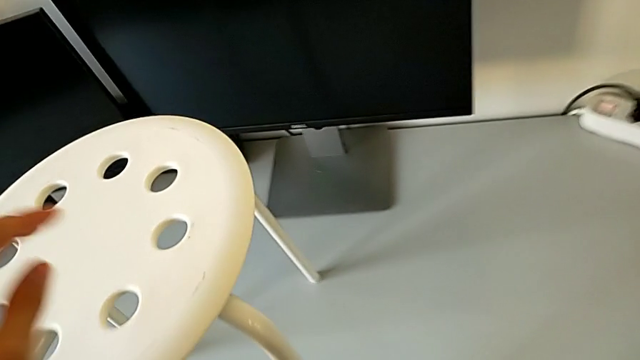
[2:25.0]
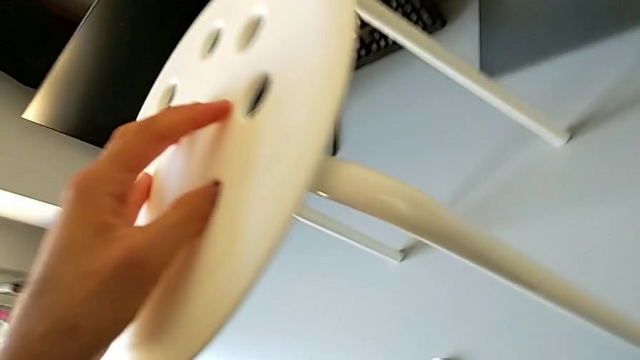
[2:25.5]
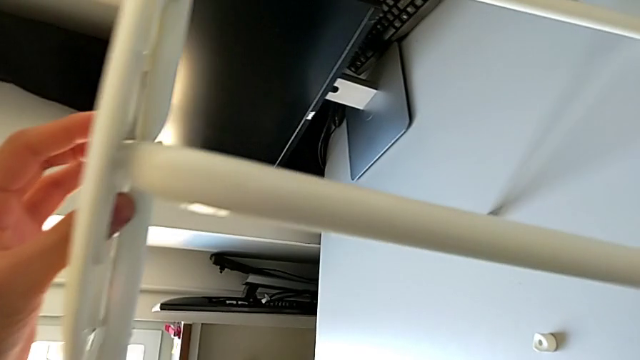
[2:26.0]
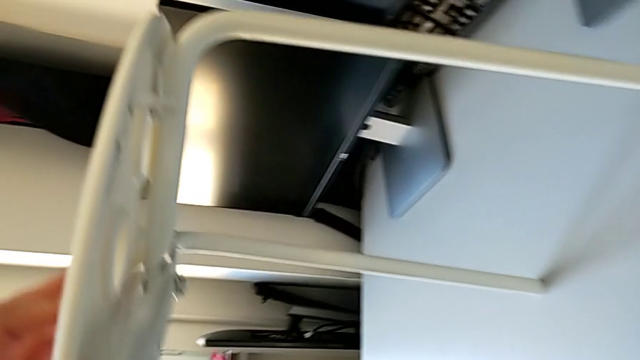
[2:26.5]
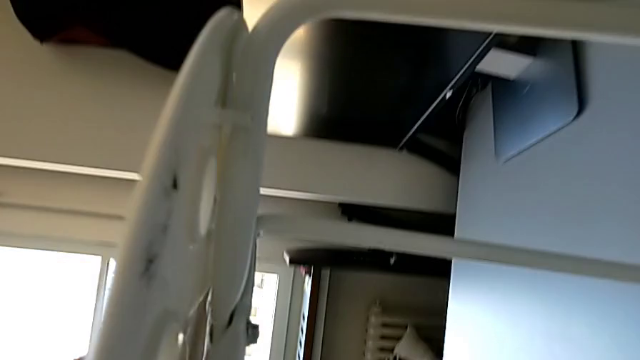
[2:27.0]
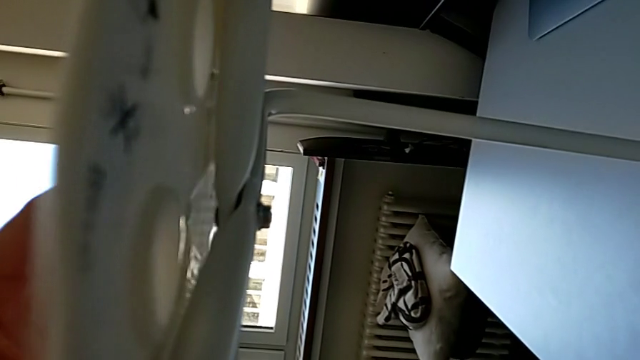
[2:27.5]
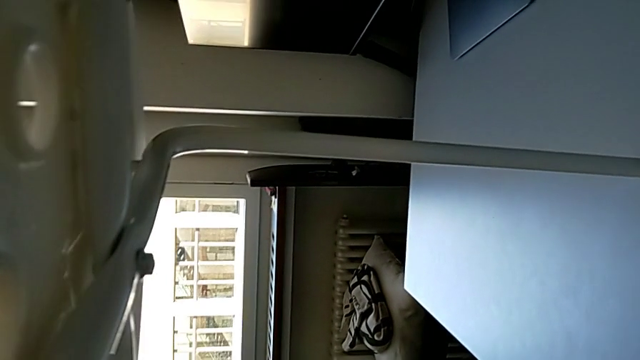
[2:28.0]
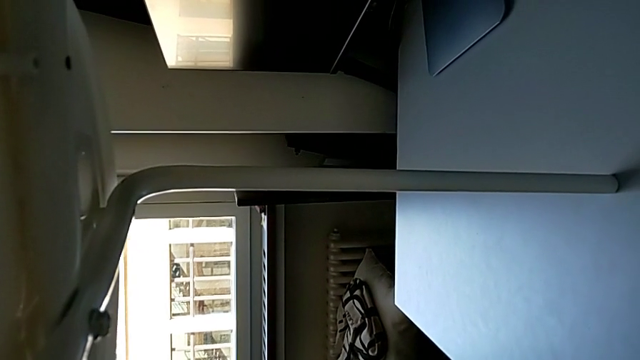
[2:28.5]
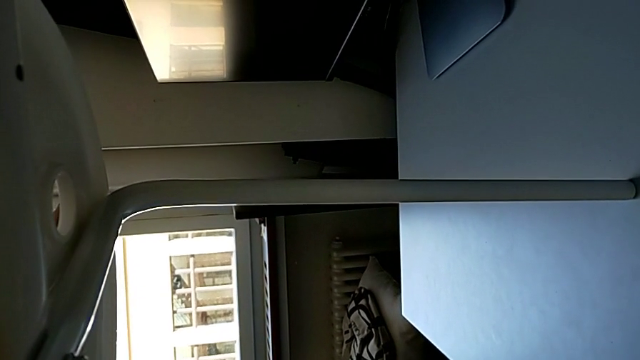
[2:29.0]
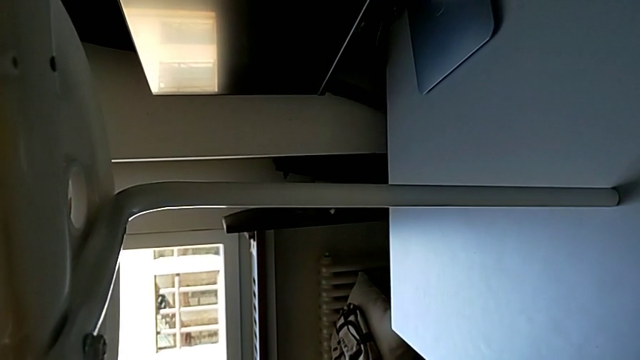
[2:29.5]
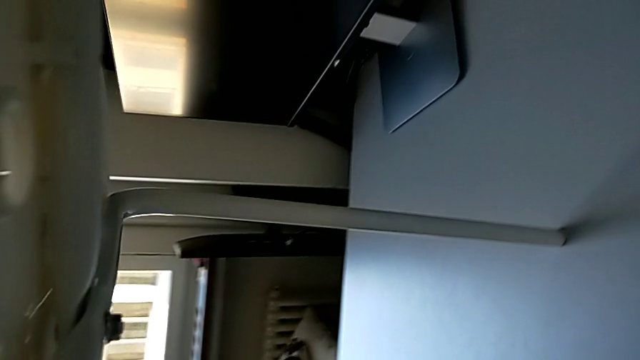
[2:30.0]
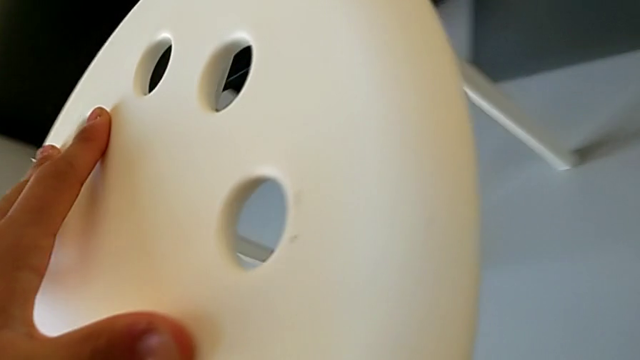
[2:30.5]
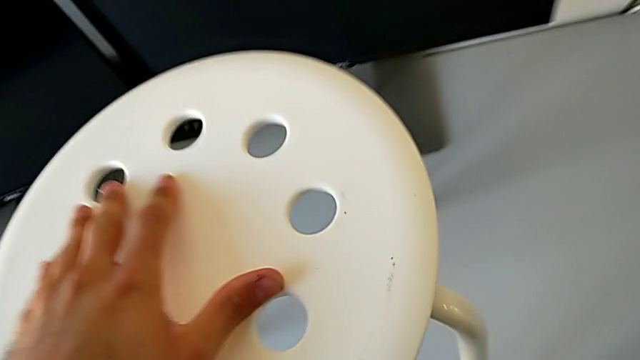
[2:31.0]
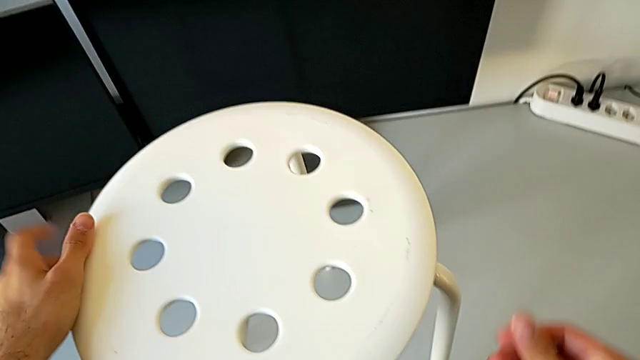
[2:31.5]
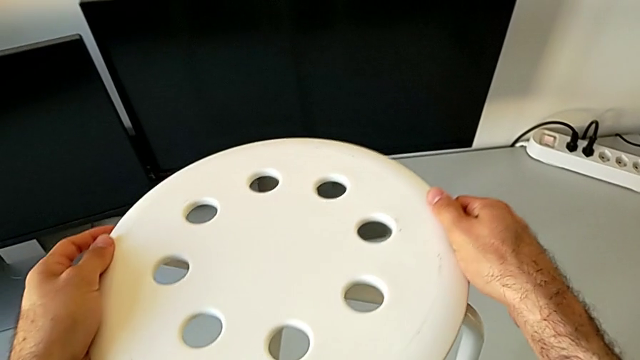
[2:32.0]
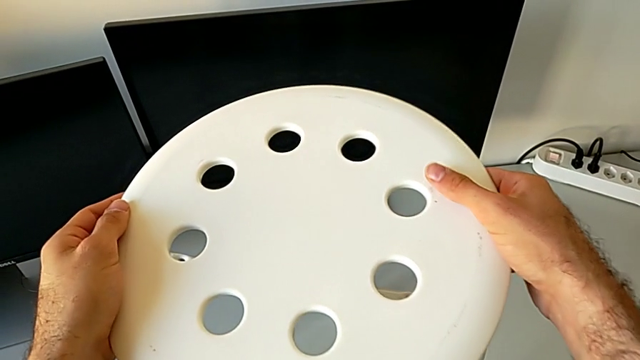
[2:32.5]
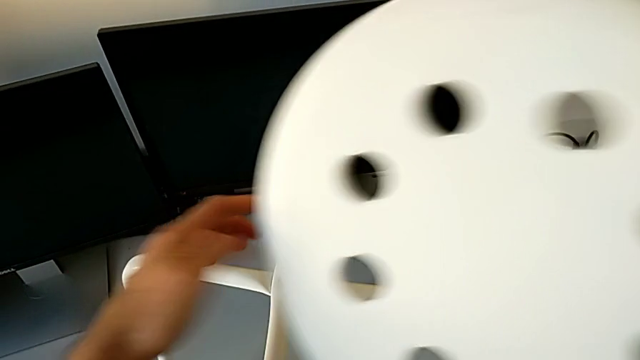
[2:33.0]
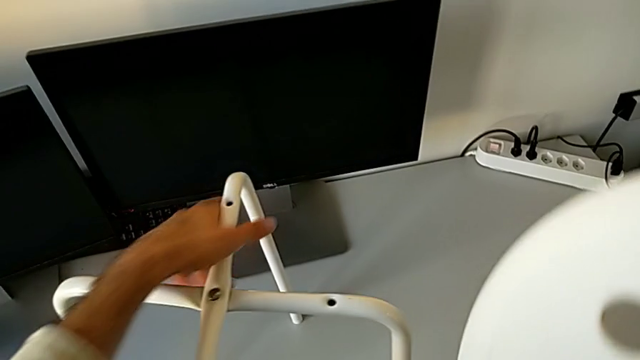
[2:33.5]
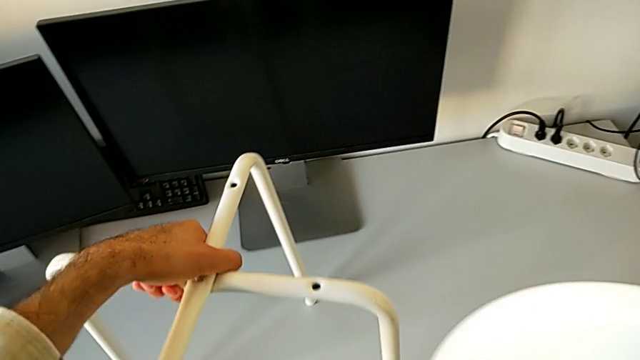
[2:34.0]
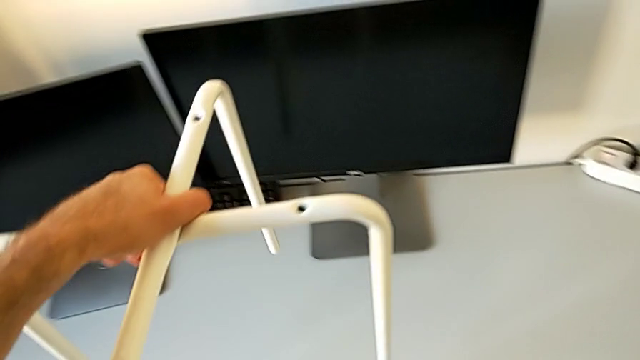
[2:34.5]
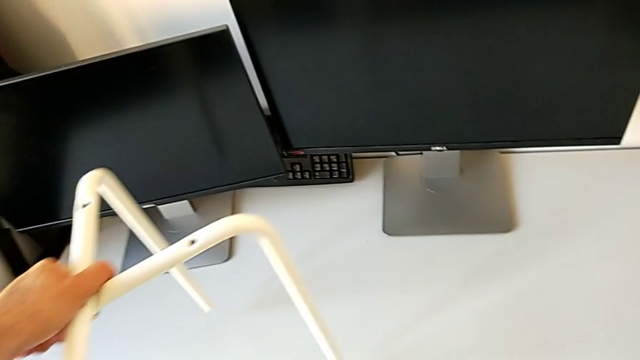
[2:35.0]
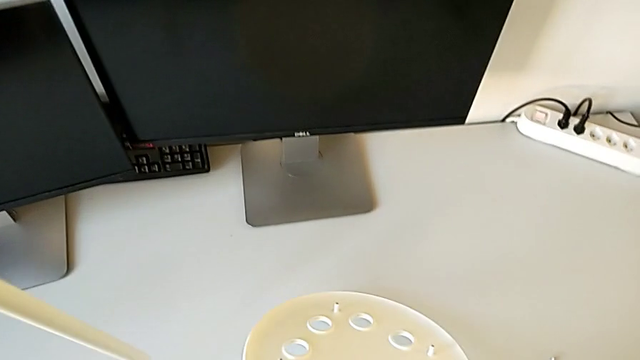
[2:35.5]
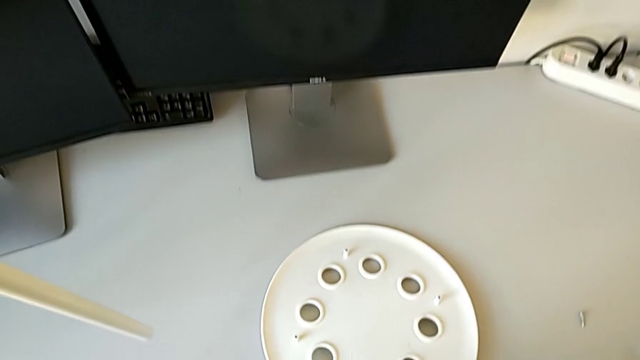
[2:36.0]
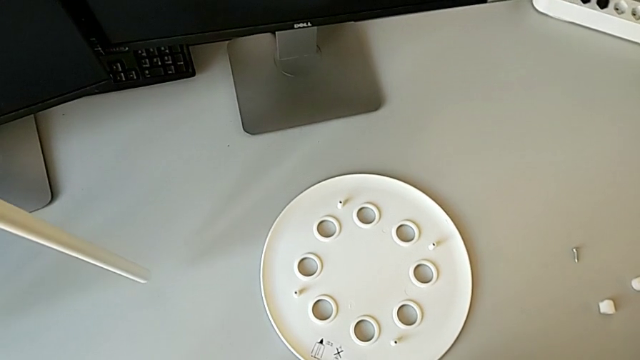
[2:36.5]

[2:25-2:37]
The camera wearer is assembling the seat with the legs. They wrongly inspect the seat, withdraw it, grab the leg and place the seat.

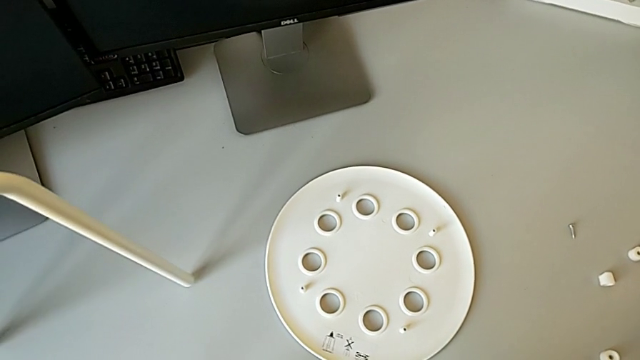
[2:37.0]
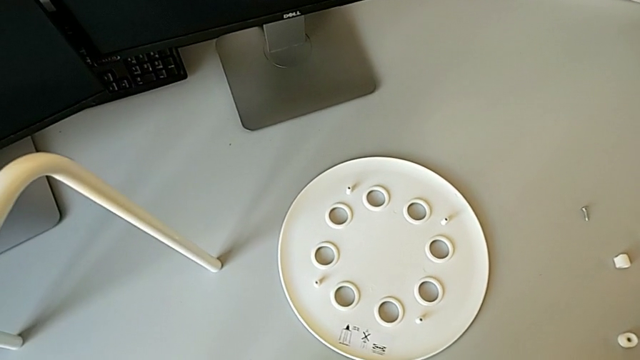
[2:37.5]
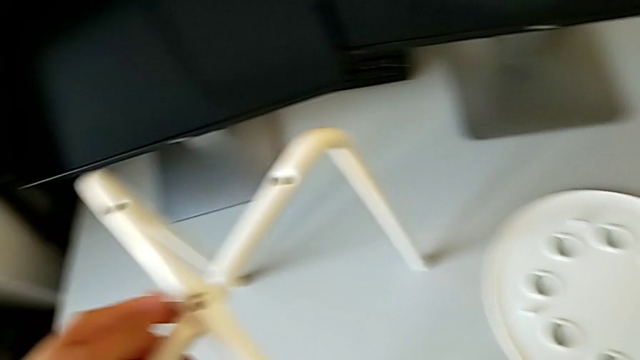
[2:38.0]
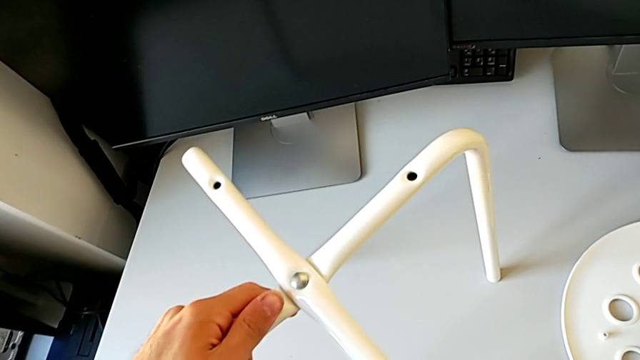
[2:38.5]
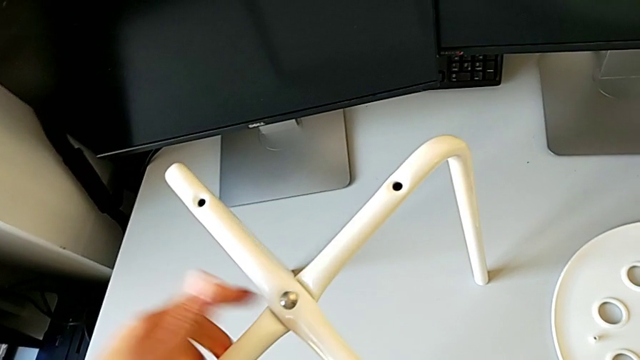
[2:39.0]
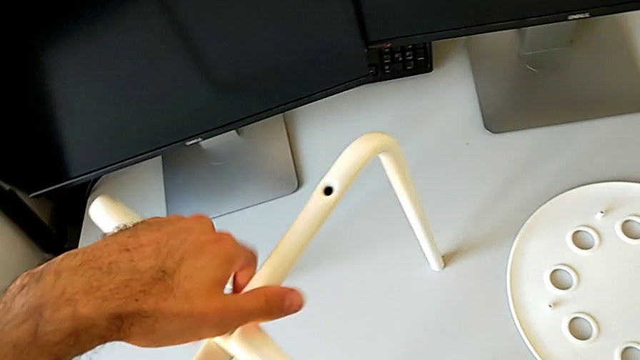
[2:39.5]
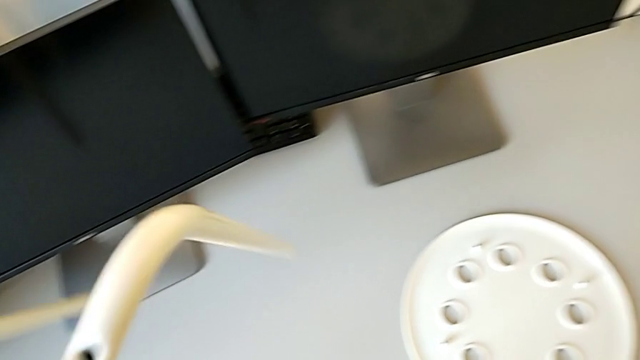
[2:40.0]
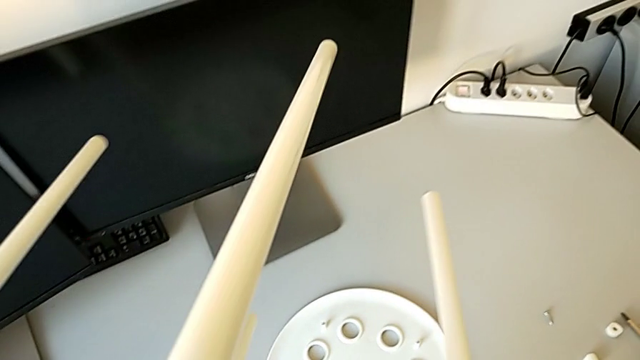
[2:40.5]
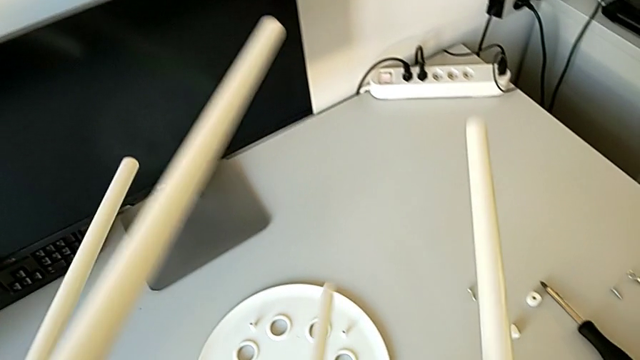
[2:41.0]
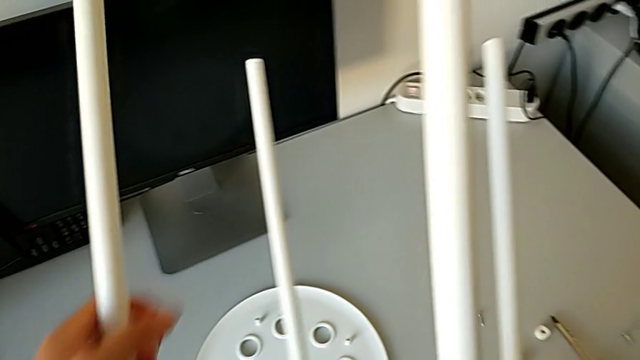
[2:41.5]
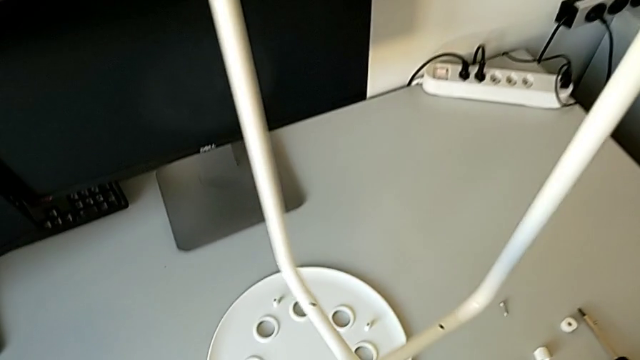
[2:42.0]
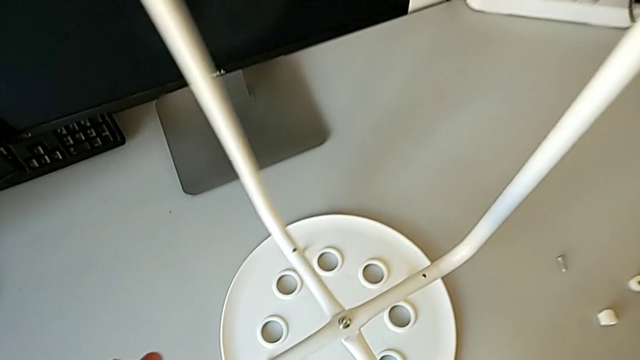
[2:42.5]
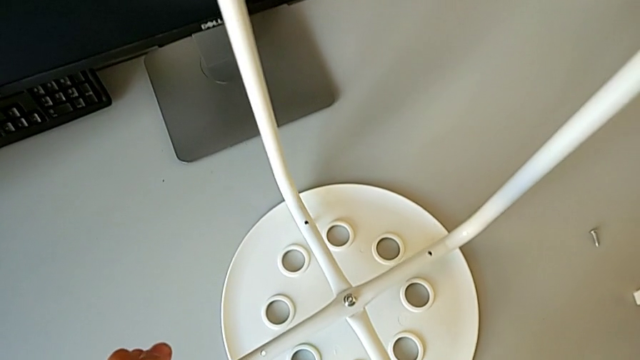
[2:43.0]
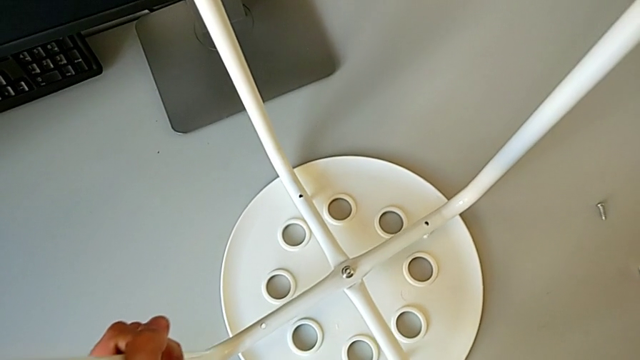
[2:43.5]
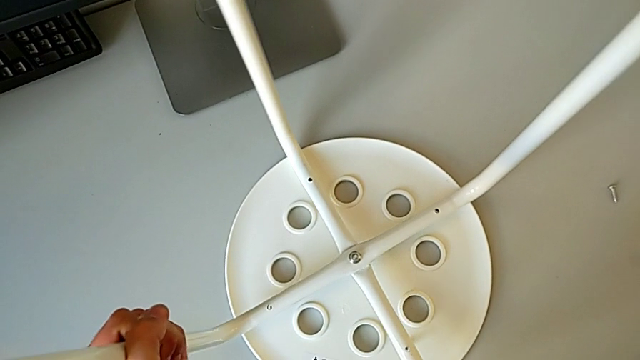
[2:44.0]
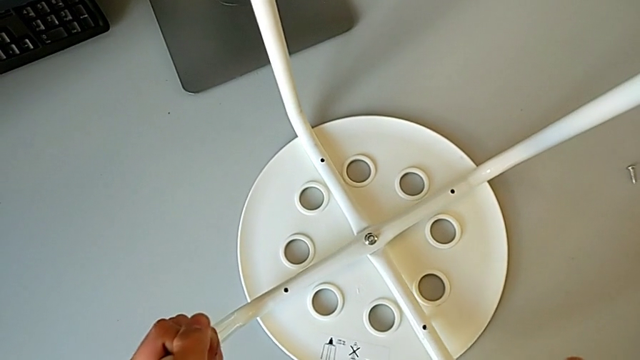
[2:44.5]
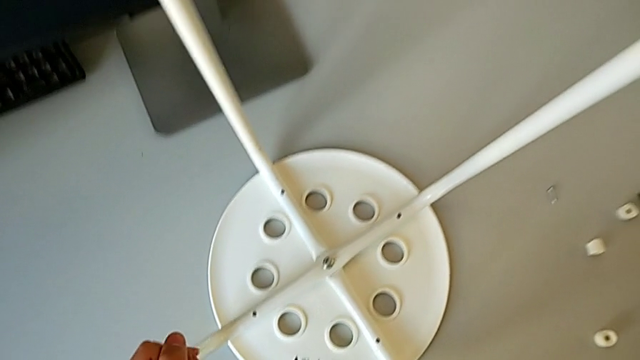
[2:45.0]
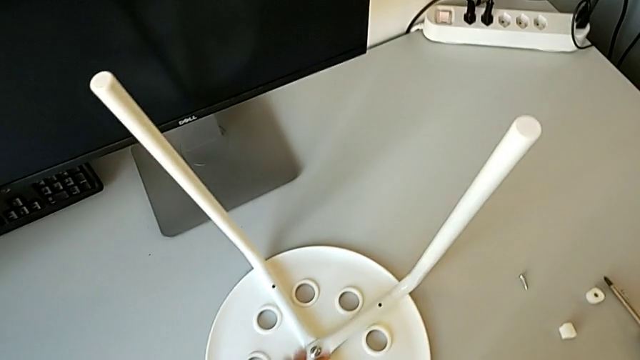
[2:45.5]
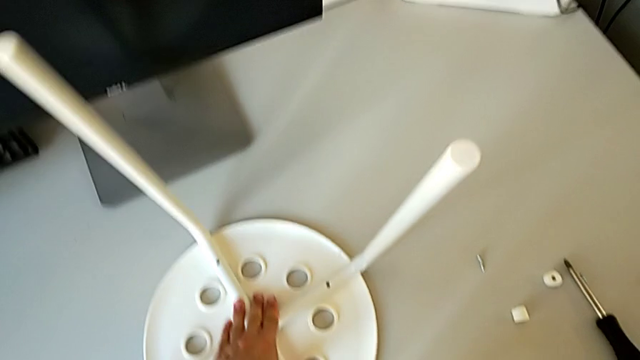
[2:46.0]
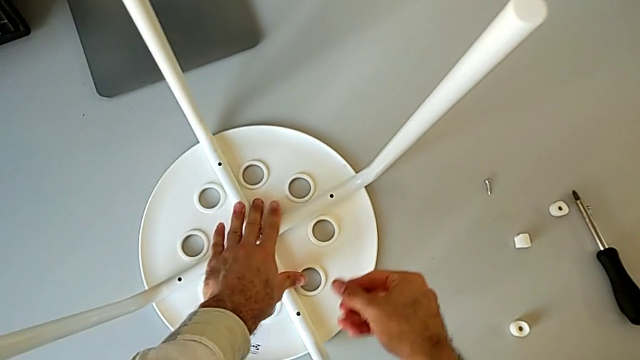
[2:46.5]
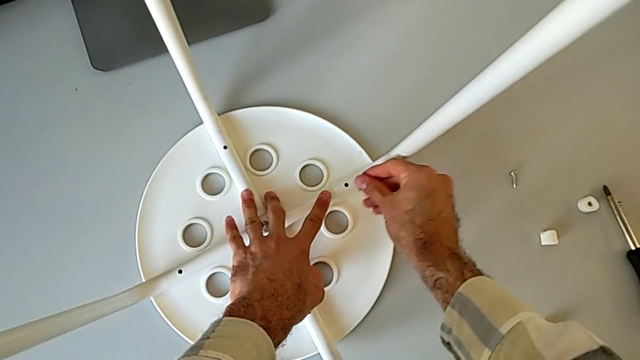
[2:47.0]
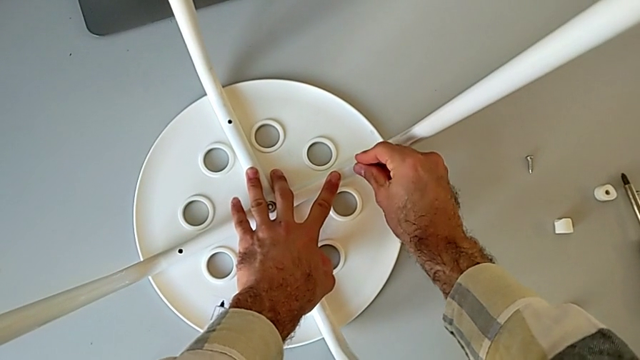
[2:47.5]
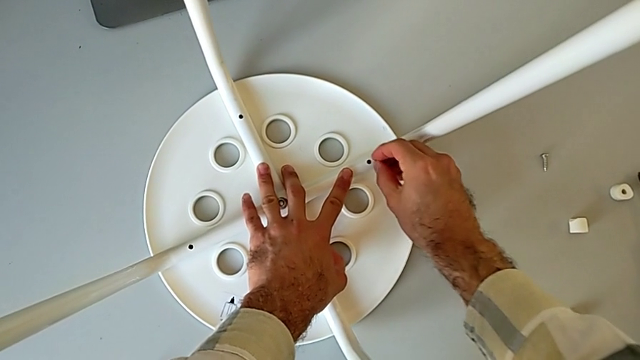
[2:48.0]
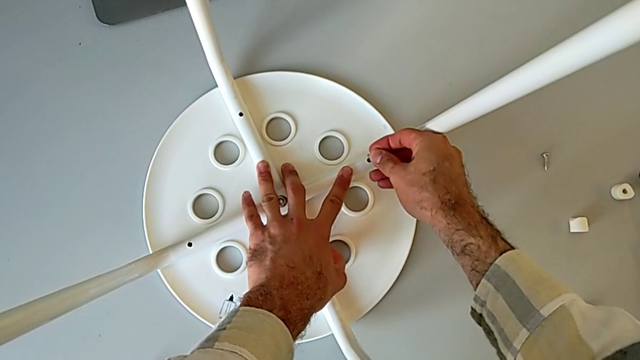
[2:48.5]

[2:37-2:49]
The camera wearer is assembling the seat with the legs. They place the leg, rotate it, align it and begin to wrongly insert the screw.
